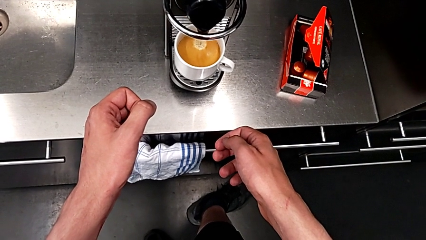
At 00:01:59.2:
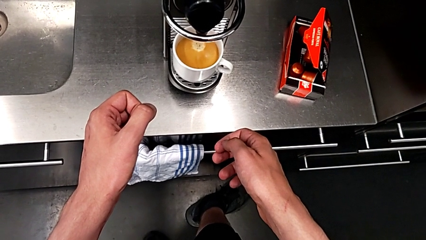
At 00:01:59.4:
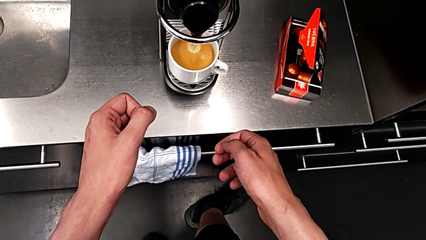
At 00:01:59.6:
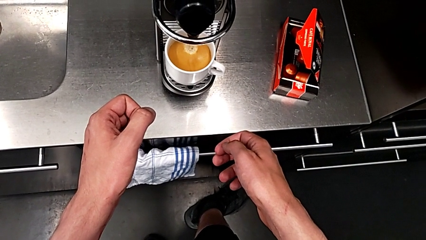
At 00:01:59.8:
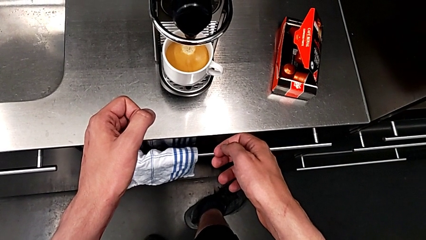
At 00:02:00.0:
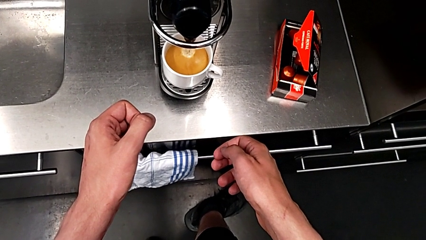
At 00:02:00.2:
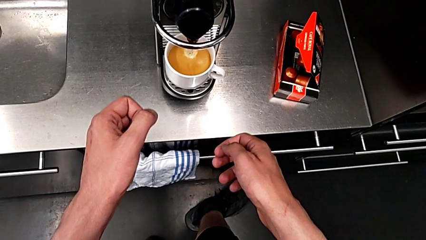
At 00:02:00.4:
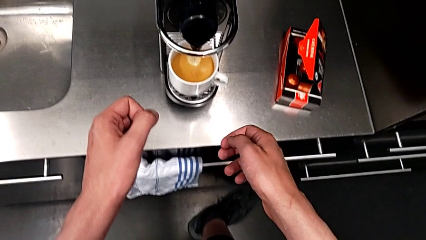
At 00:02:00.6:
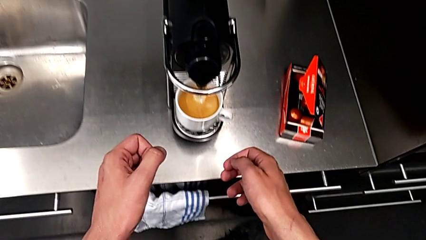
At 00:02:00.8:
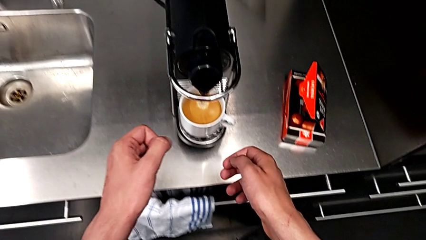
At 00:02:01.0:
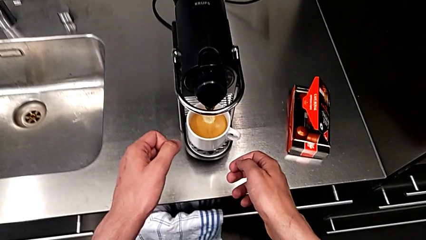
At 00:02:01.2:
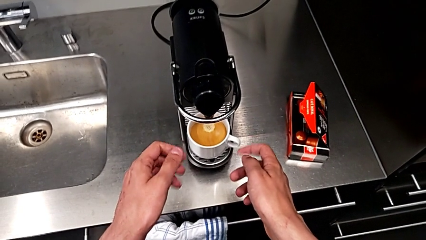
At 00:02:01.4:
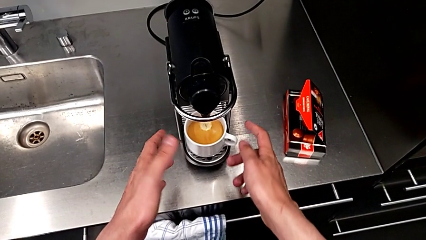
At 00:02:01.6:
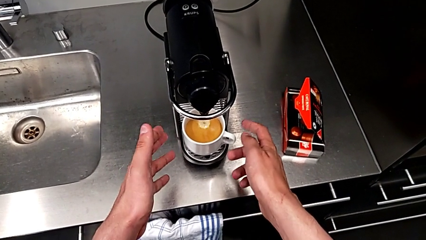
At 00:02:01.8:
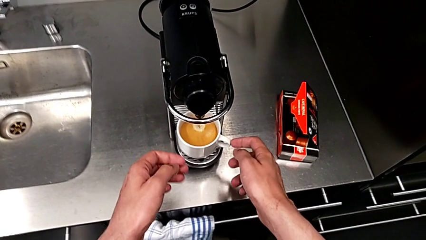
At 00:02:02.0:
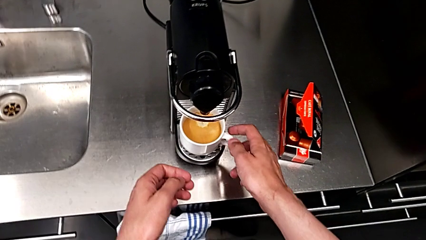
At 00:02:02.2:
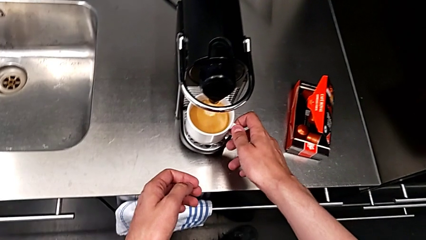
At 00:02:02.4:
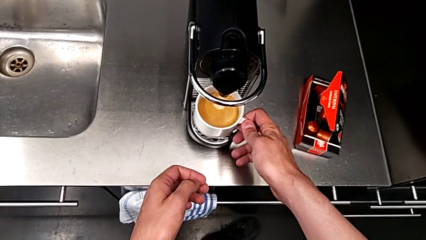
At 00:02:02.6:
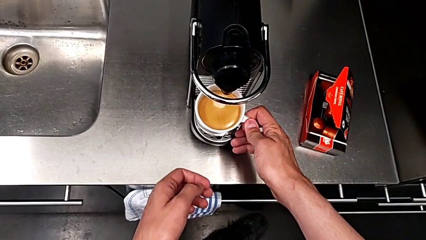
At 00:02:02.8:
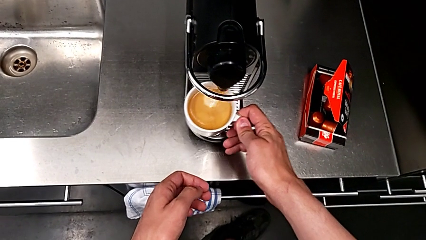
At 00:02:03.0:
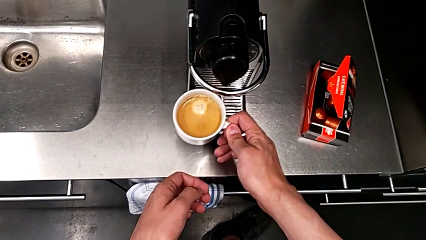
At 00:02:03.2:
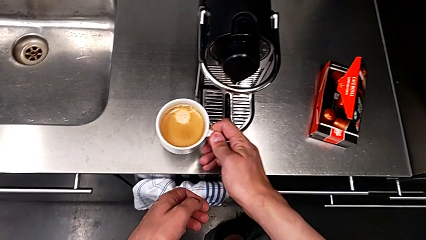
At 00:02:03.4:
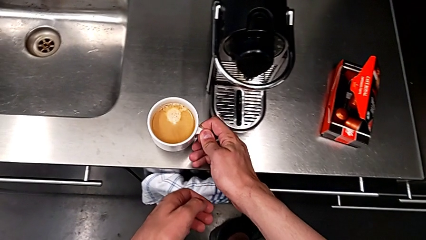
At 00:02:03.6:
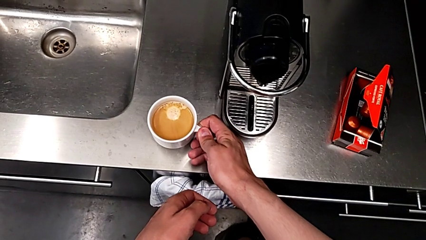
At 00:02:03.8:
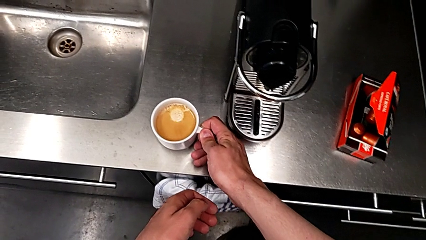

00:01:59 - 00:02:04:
The camera wearer is making a cup of coffee. They approach the espresso machine and withdraw the cup, both with the right hand.

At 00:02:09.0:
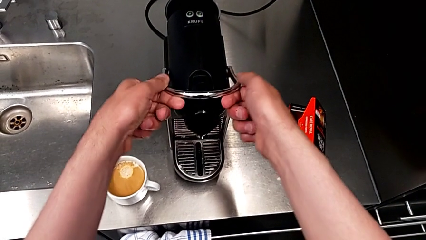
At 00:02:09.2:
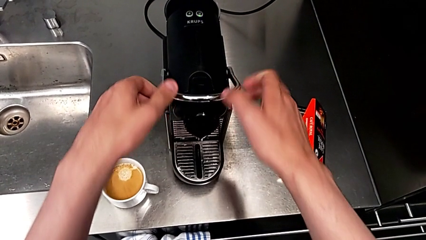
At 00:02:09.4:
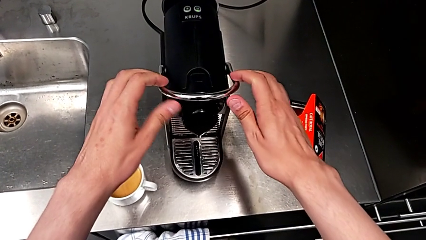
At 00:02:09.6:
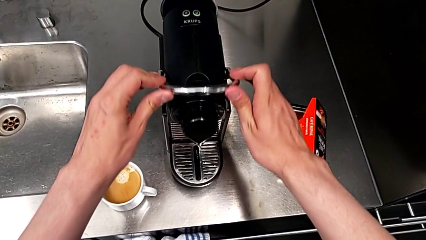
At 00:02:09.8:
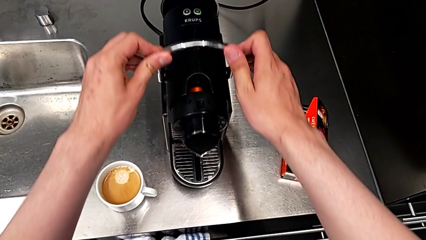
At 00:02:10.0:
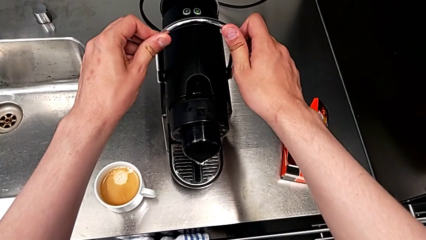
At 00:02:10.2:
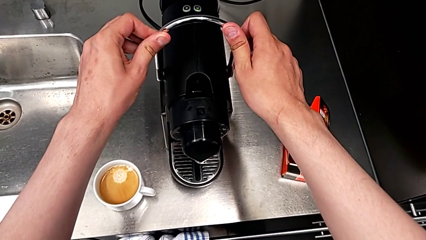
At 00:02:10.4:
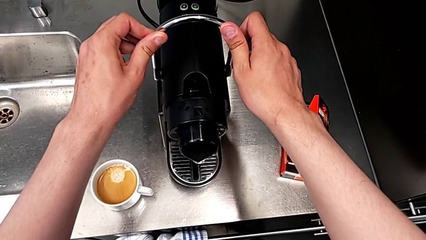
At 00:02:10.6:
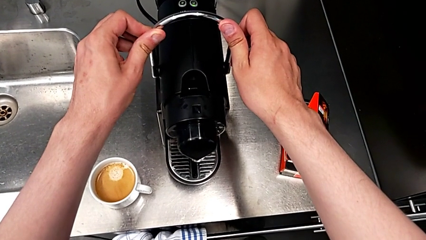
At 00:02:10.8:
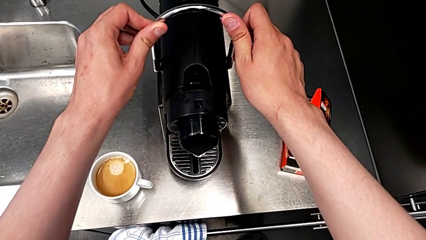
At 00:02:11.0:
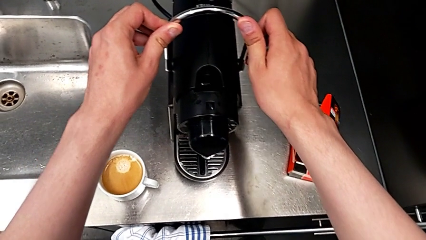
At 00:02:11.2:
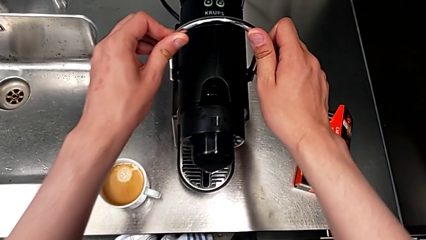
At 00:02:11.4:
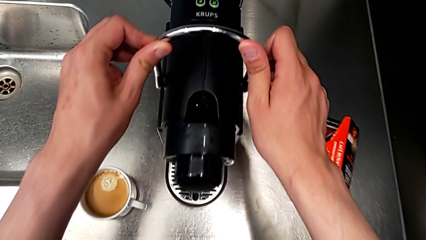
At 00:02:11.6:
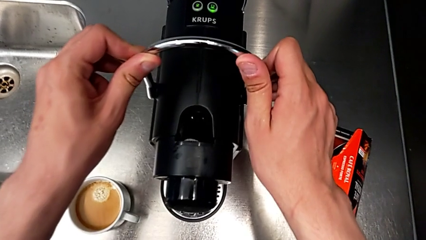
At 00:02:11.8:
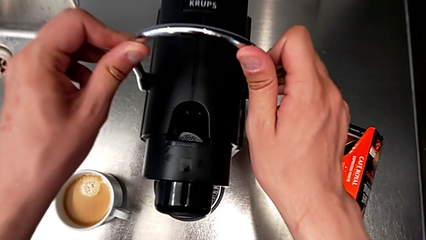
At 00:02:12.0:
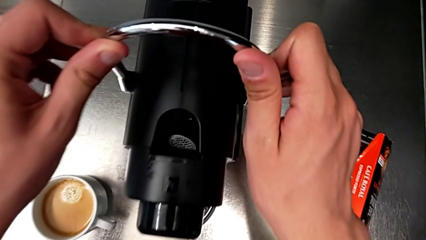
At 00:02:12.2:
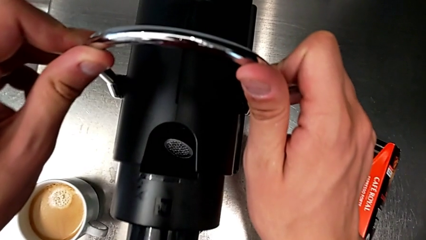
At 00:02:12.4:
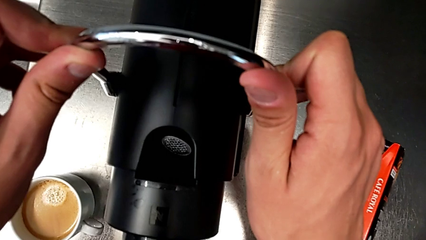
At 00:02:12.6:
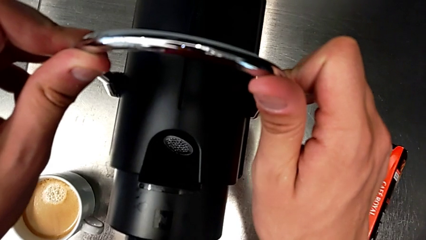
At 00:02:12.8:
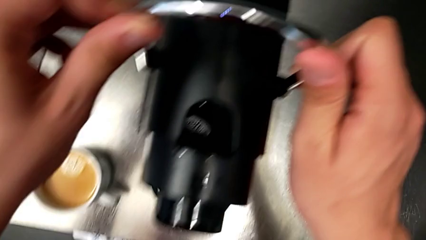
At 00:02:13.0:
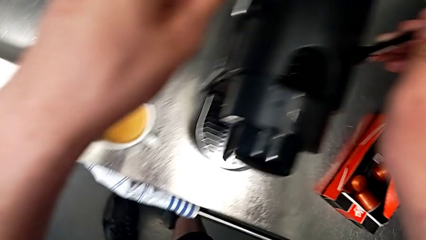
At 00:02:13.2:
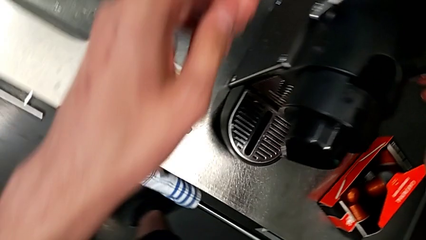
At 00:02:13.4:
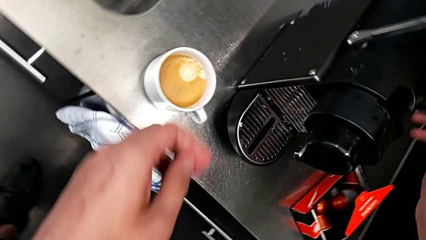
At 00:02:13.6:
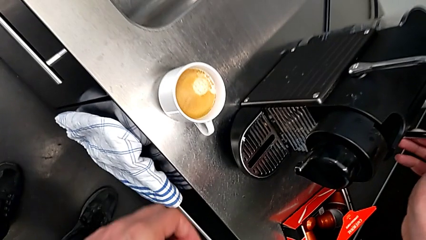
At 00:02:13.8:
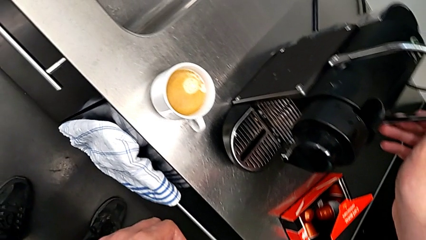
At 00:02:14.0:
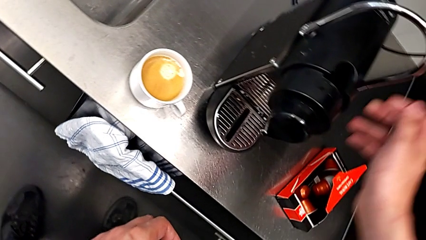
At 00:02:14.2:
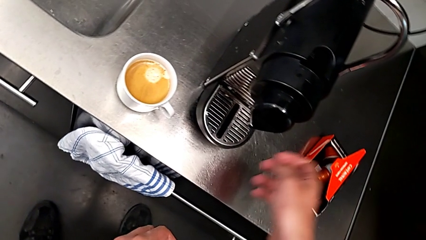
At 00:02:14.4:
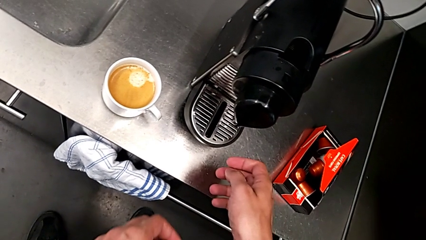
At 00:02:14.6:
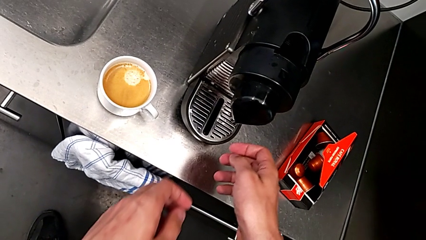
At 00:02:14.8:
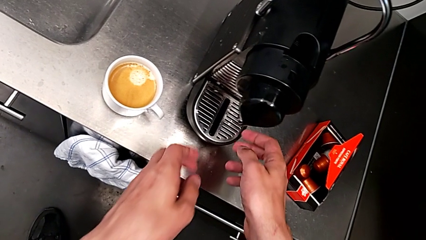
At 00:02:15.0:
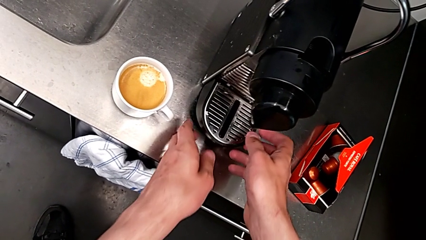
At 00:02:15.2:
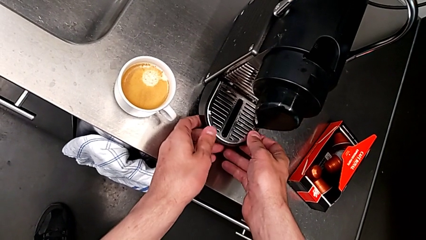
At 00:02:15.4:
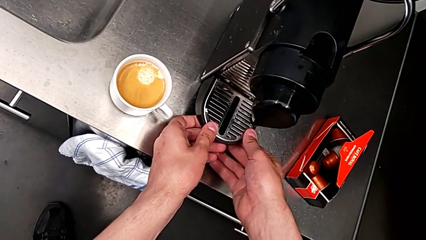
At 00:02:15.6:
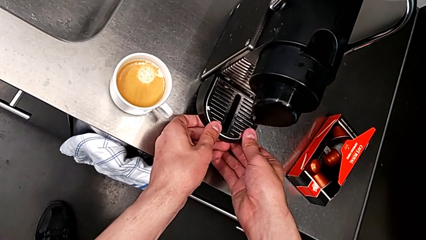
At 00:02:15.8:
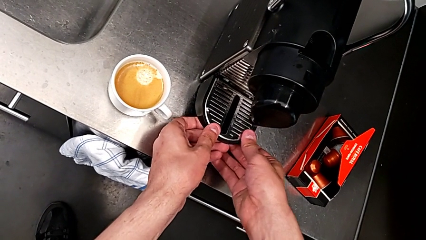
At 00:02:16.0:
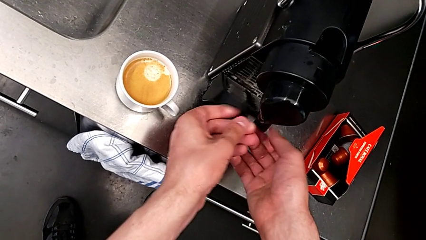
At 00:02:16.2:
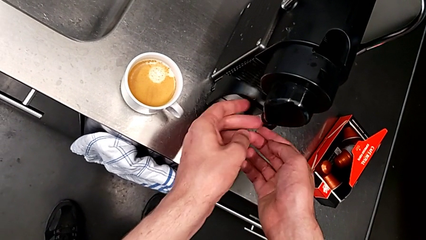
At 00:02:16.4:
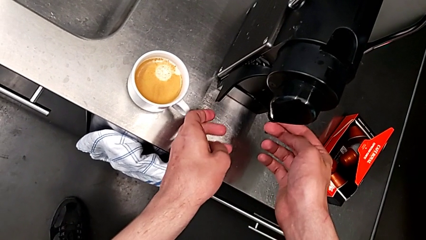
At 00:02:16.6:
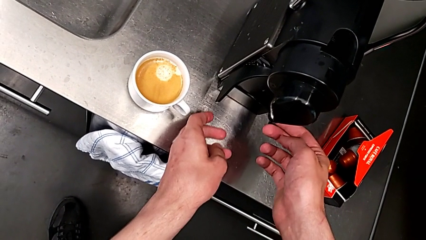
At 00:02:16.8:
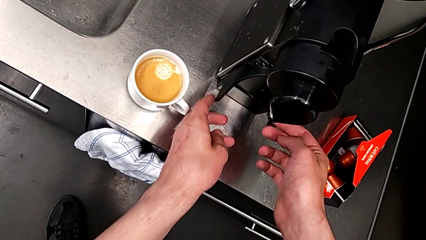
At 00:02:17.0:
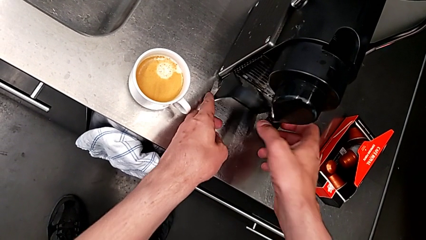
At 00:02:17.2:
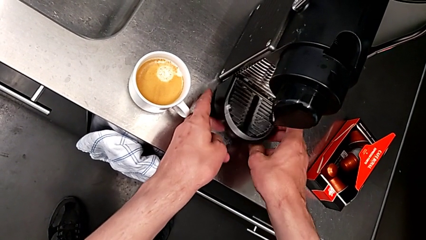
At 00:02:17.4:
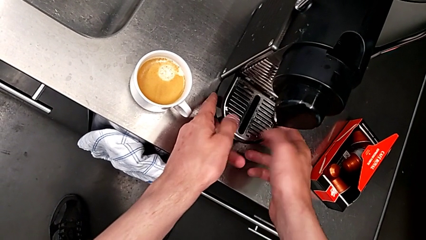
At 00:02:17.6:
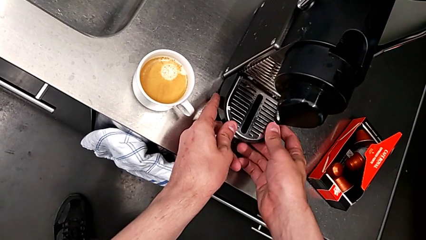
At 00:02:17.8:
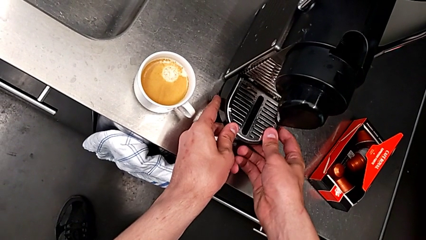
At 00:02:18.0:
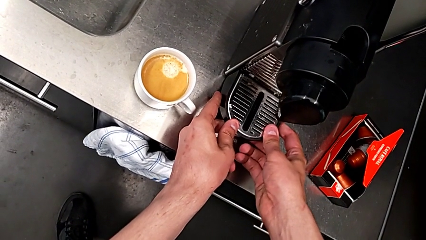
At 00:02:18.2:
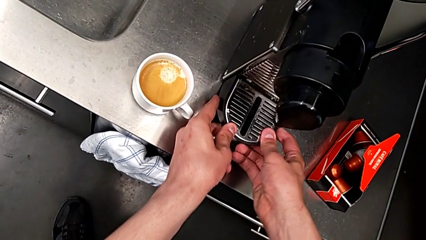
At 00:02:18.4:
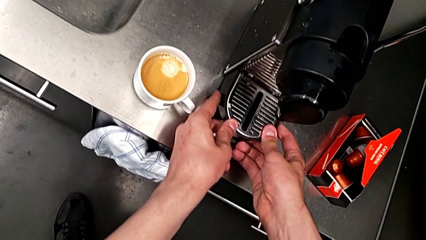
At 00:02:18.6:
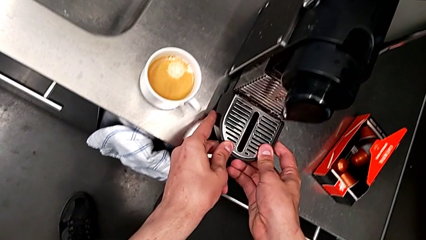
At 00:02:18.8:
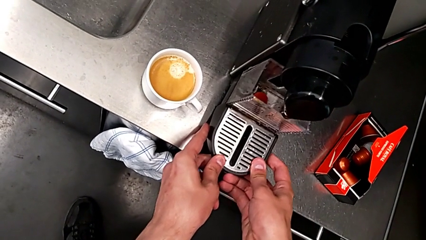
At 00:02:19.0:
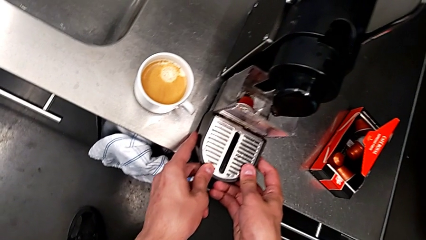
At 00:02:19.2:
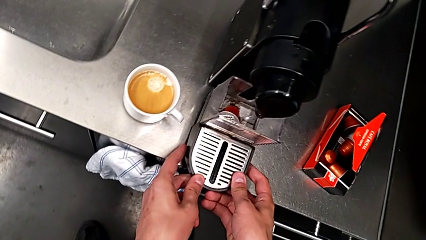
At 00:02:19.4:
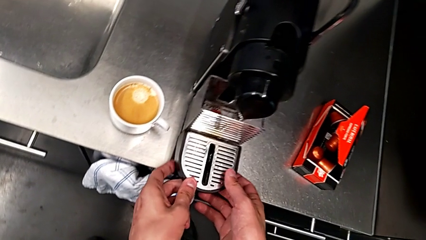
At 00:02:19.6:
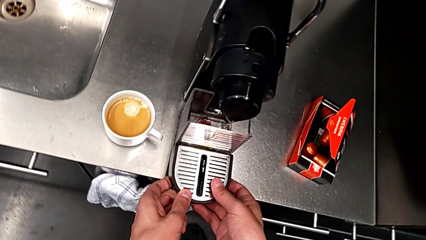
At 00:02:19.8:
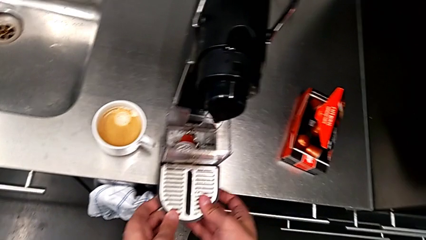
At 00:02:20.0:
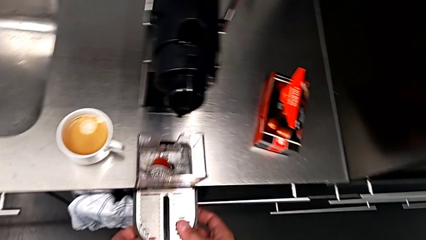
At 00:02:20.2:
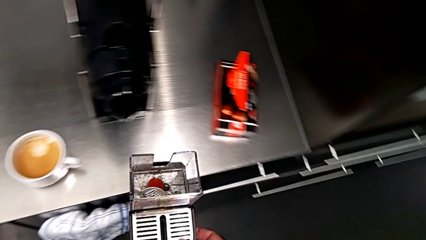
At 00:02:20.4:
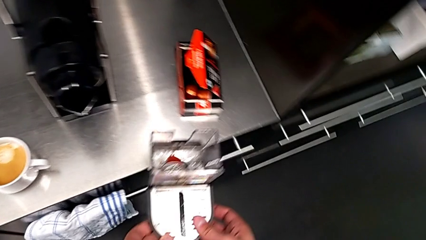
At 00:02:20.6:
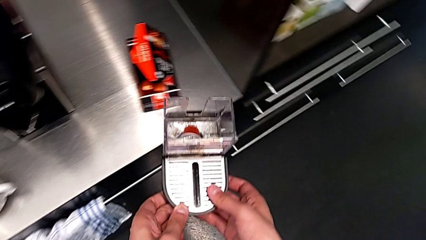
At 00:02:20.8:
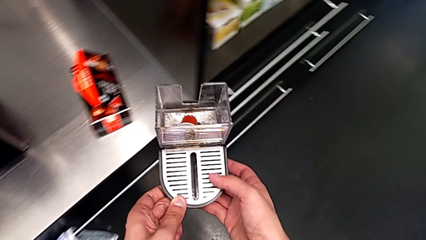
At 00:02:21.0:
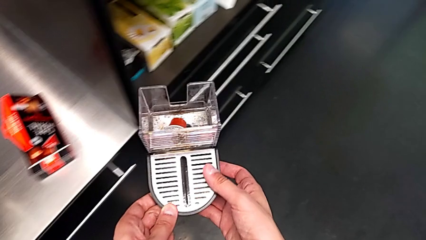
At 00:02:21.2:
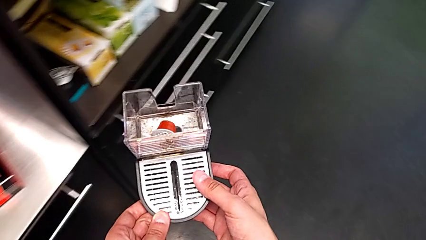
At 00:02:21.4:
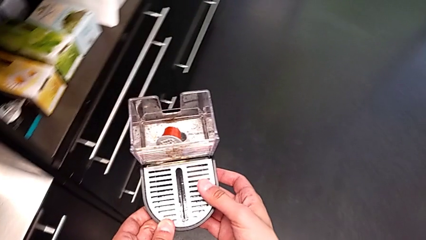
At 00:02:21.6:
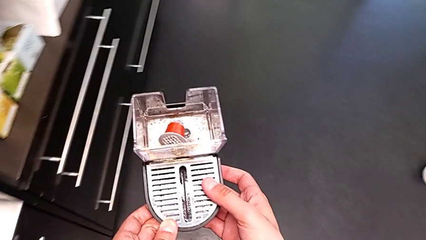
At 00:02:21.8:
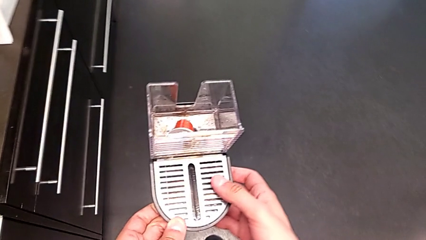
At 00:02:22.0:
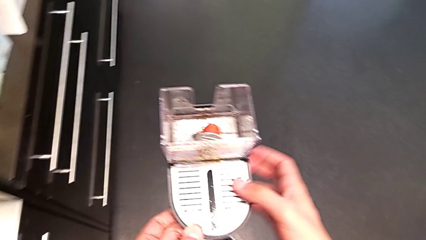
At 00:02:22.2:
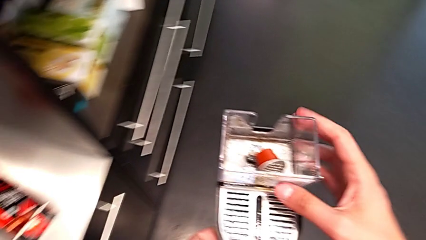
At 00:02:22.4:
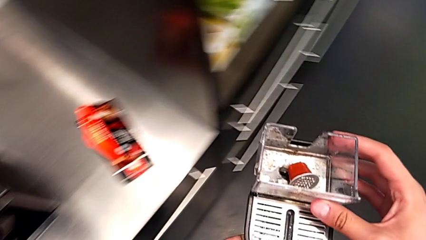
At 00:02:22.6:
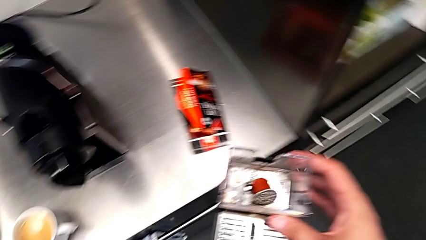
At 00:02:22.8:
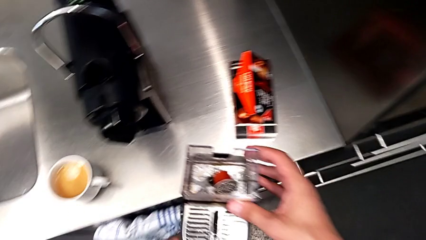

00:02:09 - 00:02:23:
The camera wearer is emptying the capsule container. They lift the lever, inspect the capsule container, lift the drip tray and pull it, all with the right hand, and lift the drip tray with the left hand.
